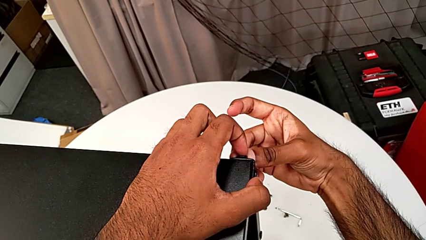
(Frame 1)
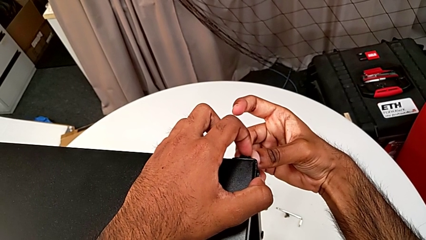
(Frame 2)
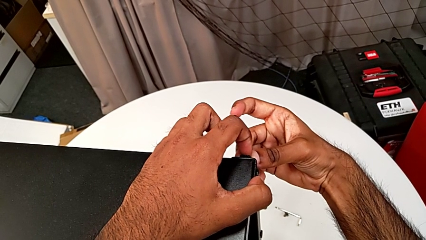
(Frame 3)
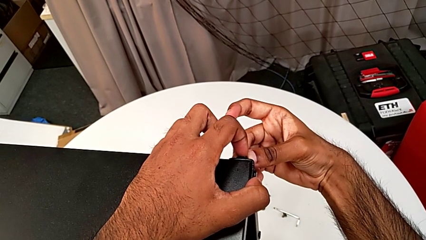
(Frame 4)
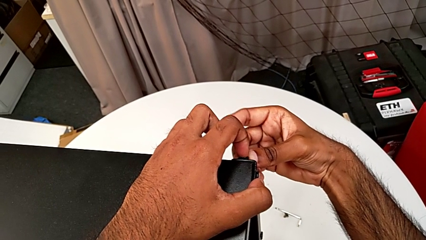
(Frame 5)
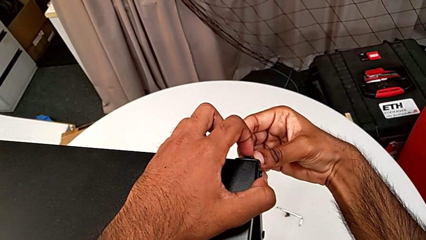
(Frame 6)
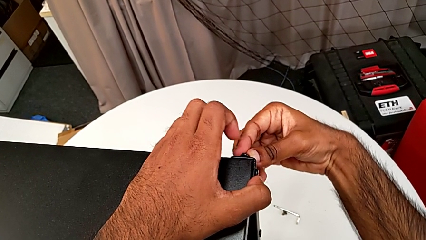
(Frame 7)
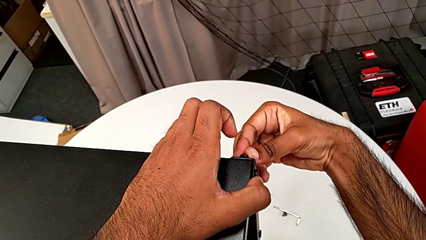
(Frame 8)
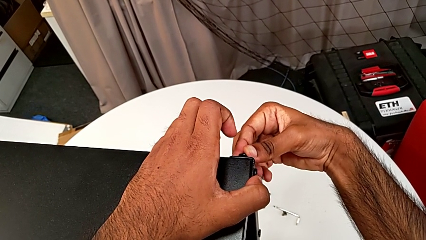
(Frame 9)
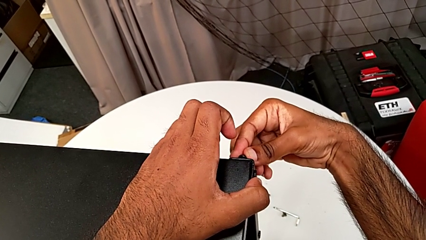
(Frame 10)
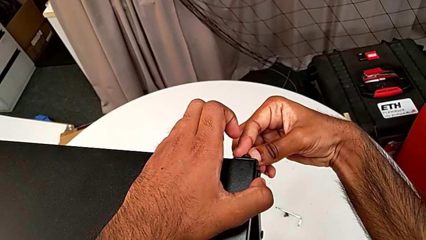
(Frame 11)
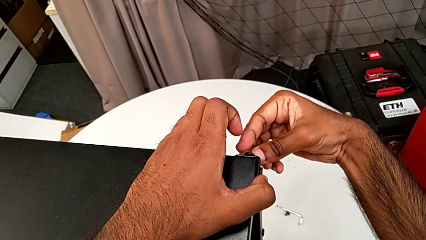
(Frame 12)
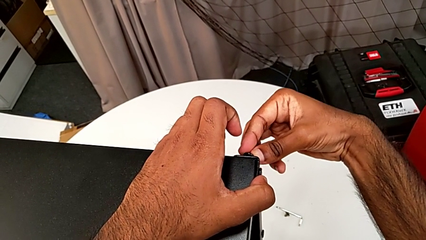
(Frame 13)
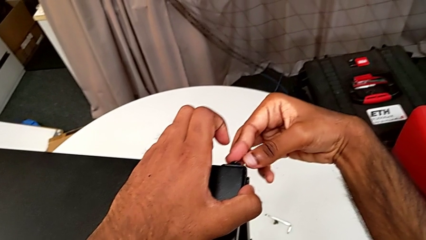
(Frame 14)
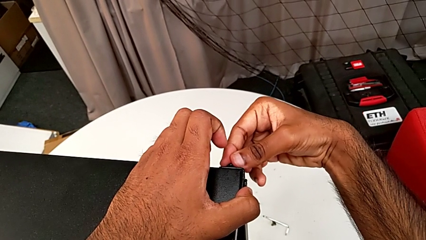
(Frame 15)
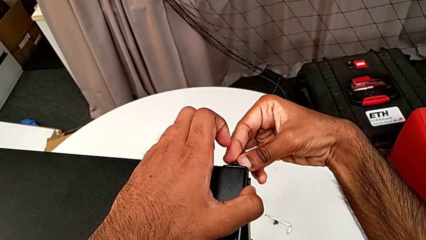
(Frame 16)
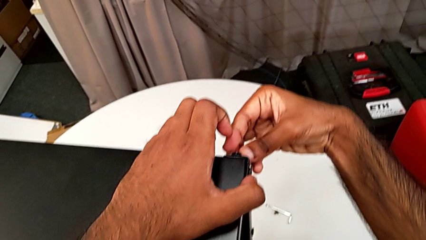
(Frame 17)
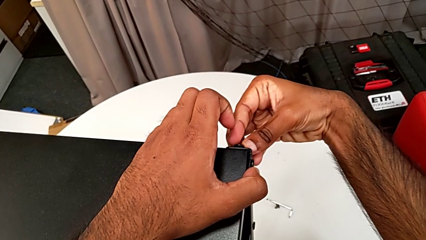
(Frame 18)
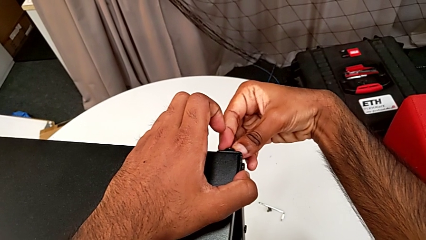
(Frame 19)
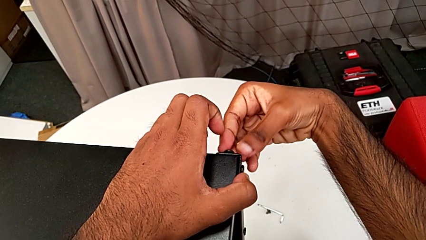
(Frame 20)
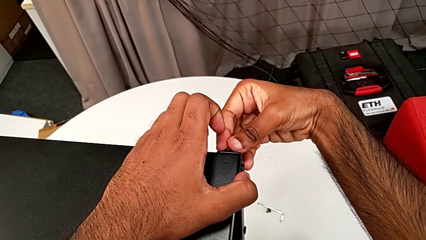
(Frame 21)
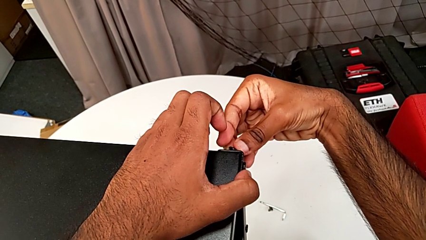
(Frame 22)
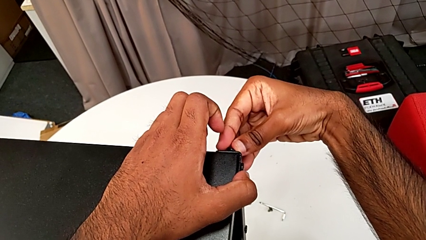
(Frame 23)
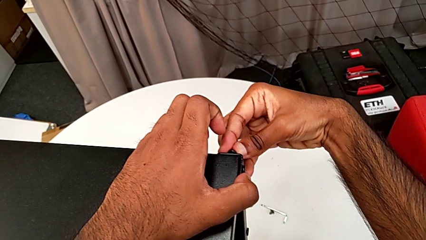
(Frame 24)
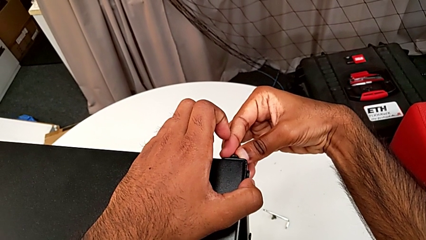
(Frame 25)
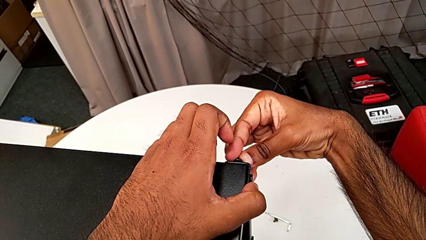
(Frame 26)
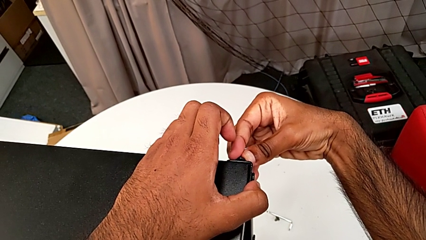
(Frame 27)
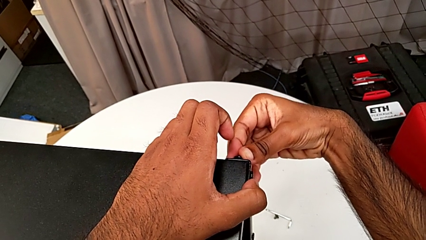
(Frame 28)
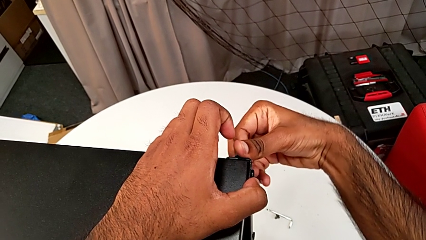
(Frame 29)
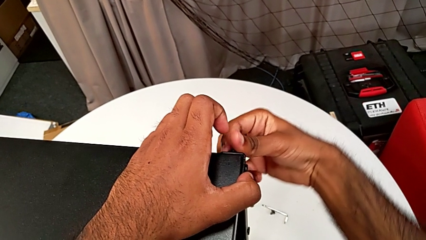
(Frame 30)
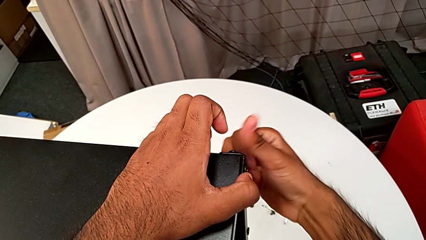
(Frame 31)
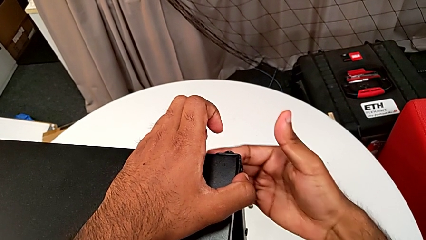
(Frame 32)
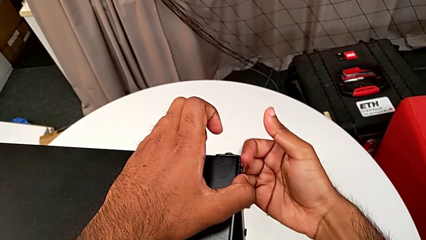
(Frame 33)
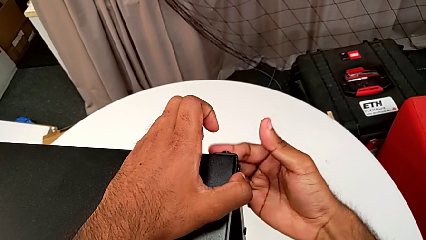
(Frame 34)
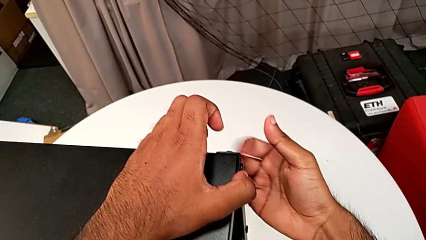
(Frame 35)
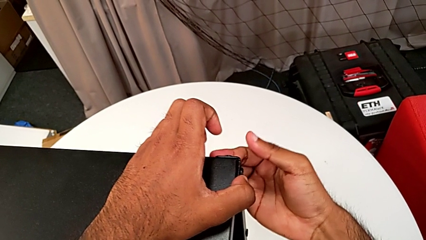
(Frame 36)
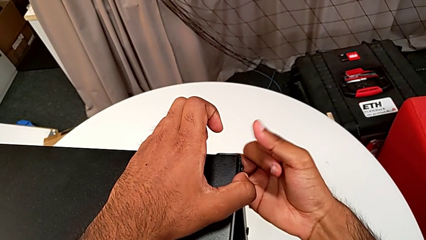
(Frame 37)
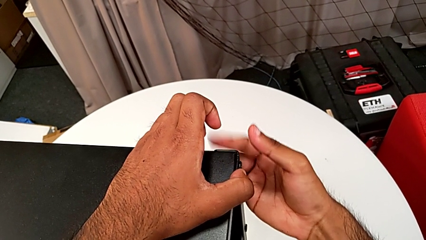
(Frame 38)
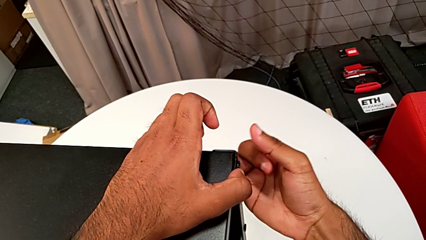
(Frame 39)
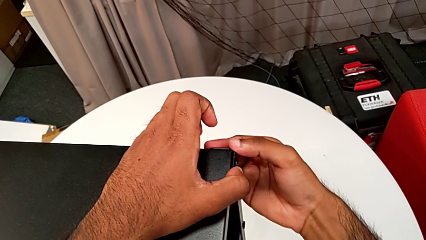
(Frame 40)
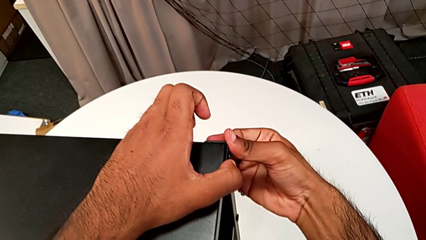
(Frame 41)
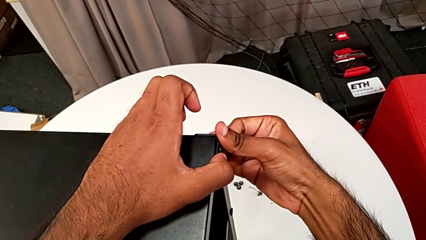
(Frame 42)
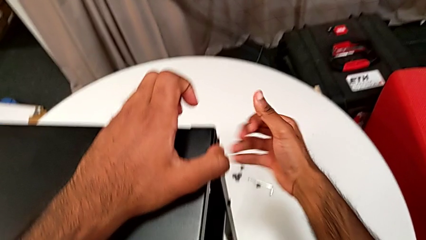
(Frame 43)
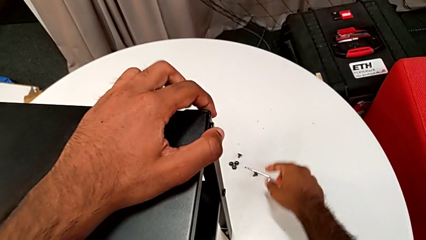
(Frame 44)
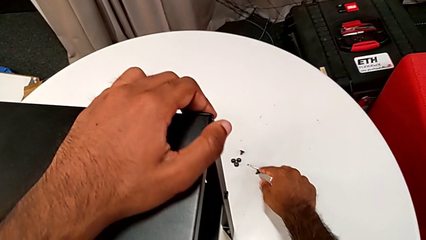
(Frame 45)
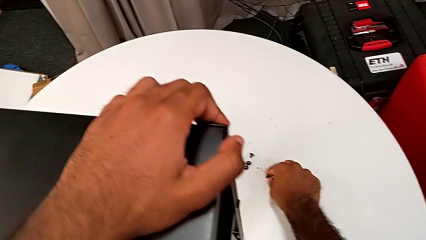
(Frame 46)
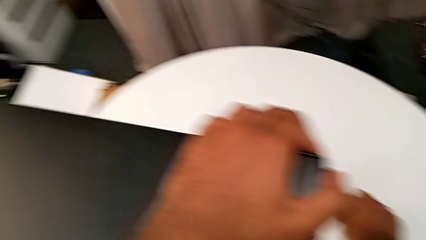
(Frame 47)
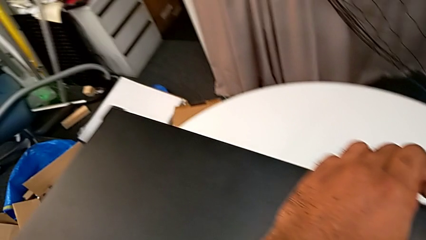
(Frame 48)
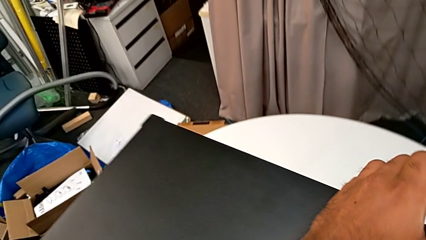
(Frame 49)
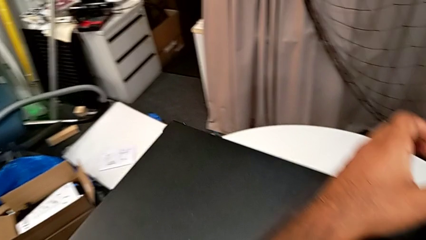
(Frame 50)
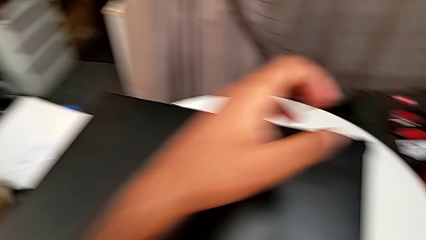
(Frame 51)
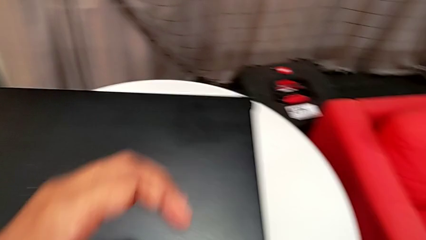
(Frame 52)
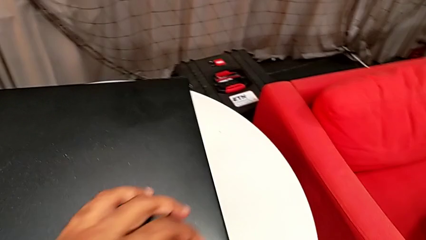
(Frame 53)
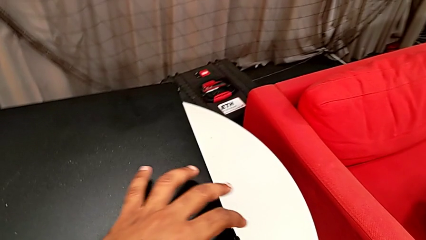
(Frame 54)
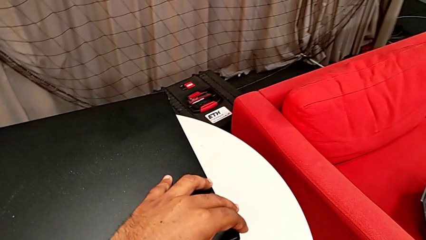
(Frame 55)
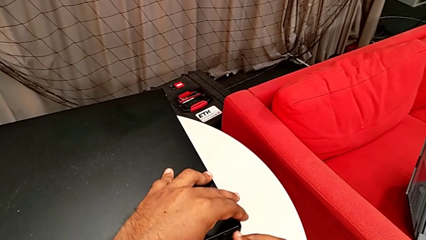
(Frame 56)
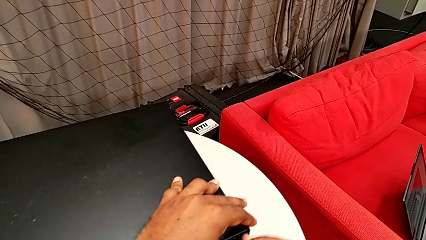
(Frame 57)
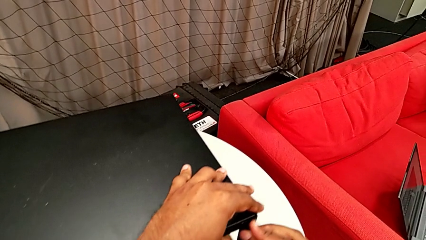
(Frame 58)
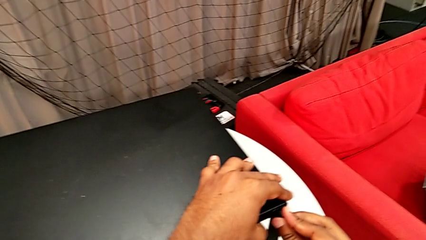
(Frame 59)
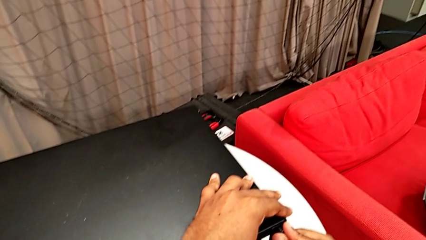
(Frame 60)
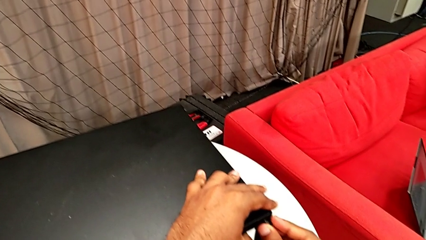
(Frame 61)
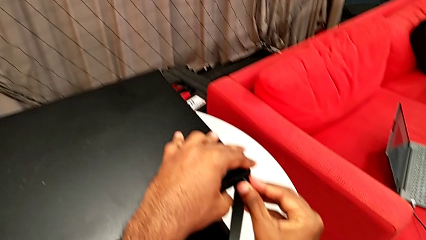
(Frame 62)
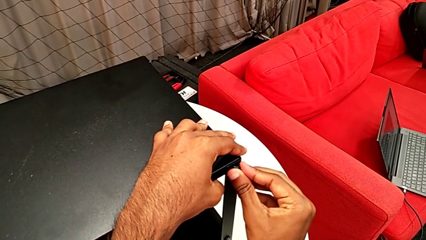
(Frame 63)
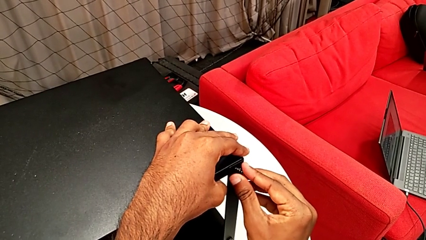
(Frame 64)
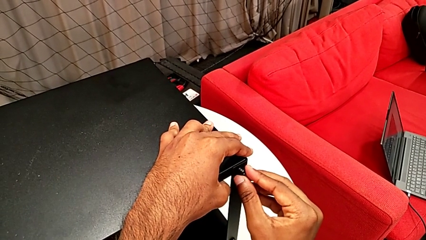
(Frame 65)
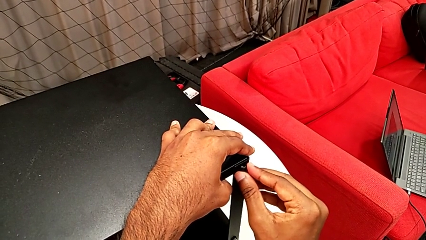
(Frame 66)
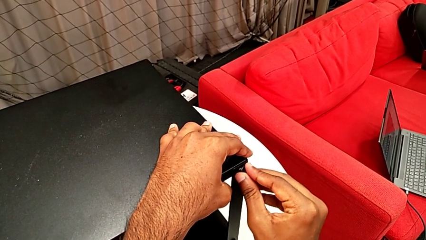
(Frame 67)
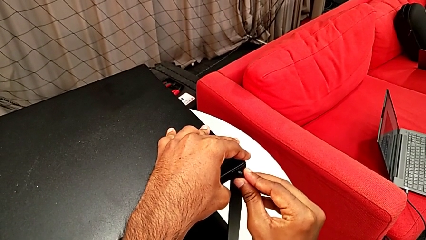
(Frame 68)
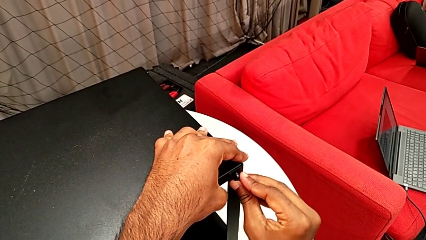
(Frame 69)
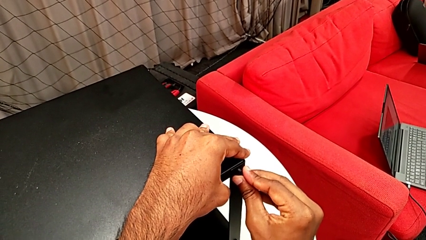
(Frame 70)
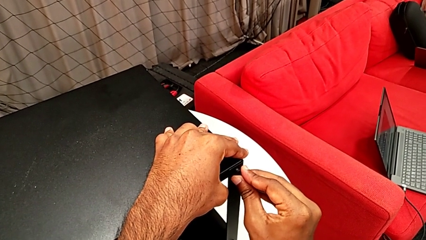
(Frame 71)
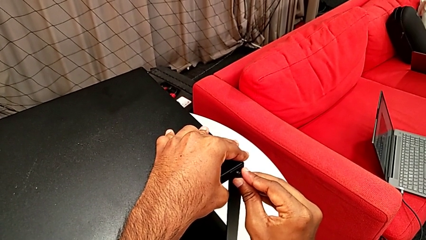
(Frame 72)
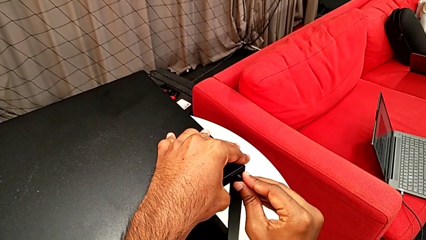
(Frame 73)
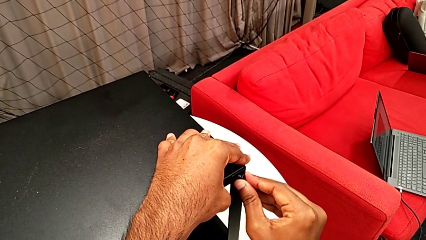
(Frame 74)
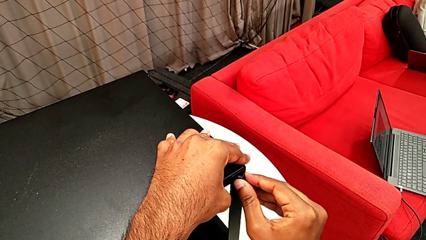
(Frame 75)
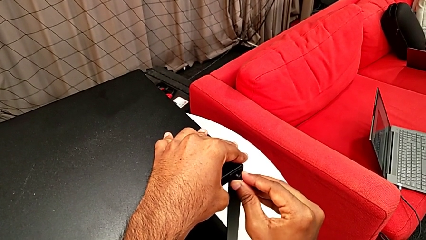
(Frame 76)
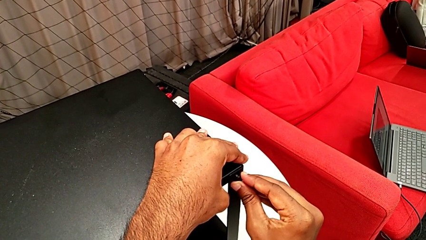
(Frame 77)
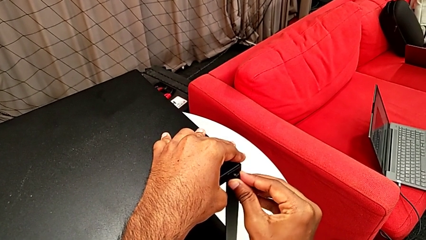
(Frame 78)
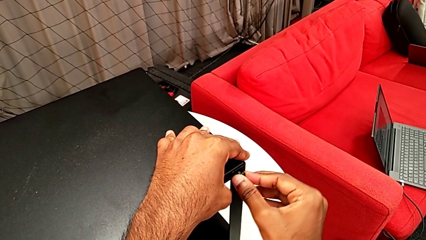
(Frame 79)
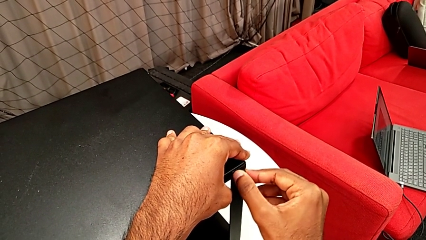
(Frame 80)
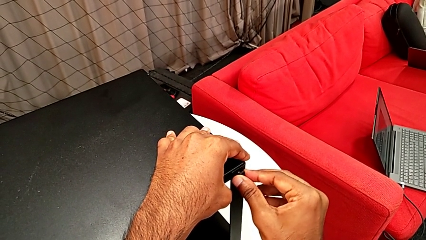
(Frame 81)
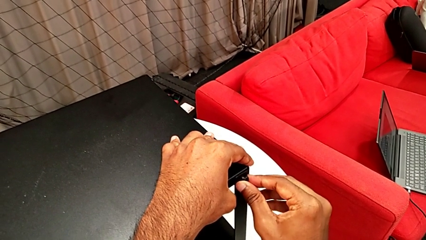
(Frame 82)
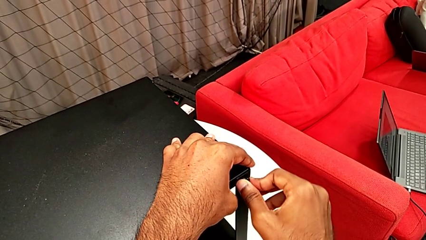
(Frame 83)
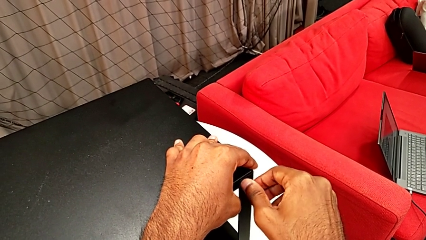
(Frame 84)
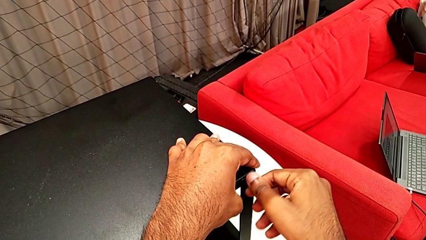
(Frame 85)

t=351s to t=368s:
The camera wearer is screwing the third leg of the table. They screw the hex socket head, grab it and insert it.
